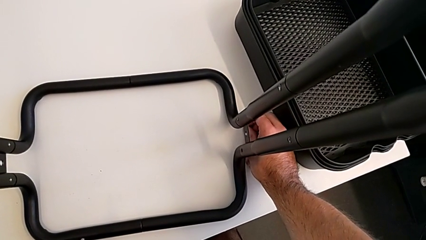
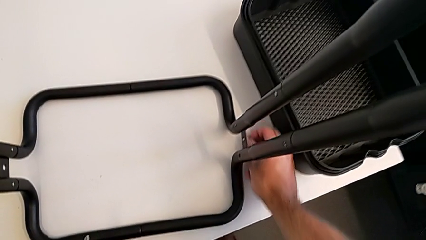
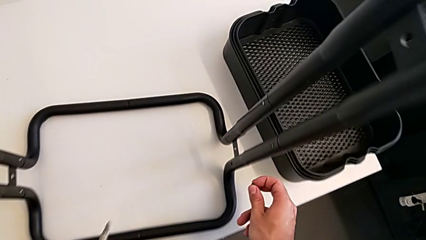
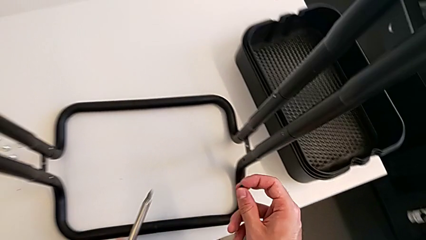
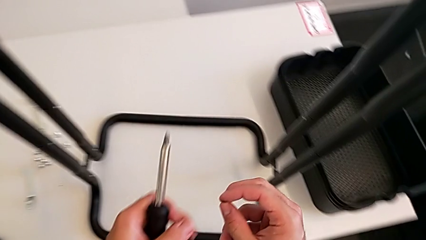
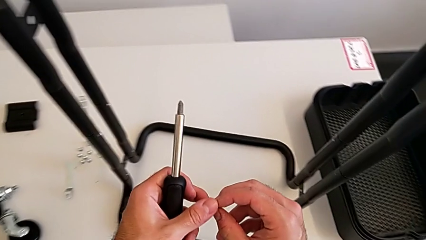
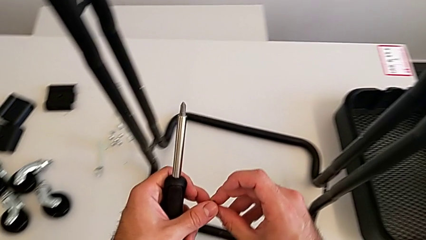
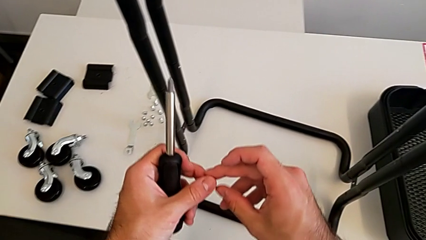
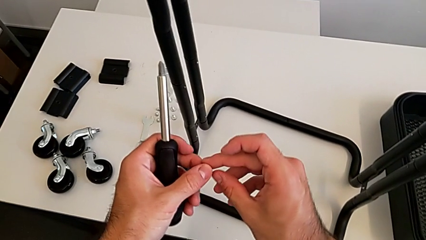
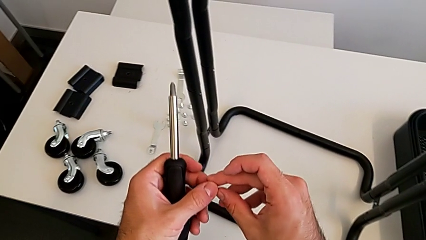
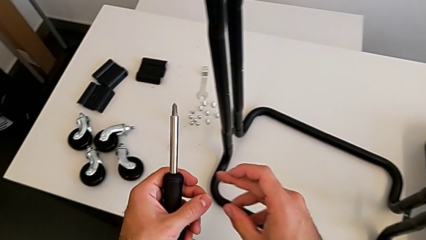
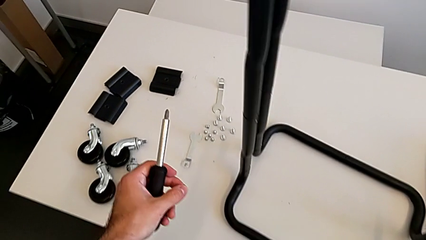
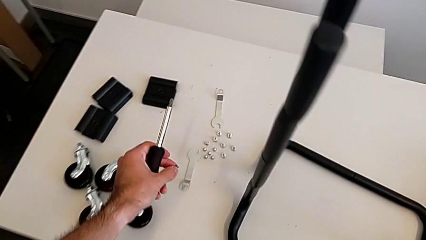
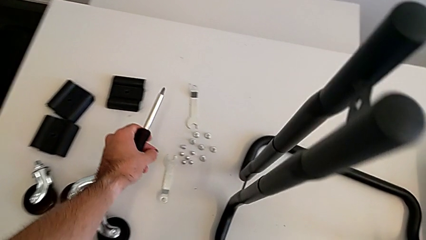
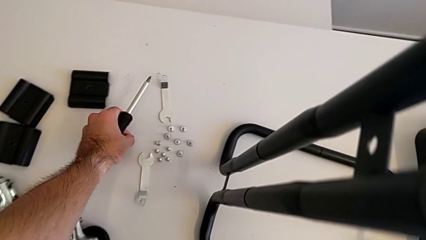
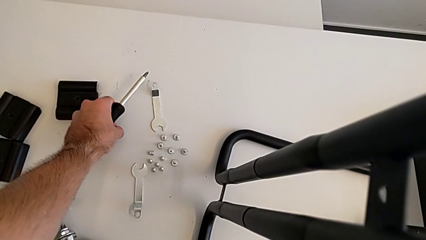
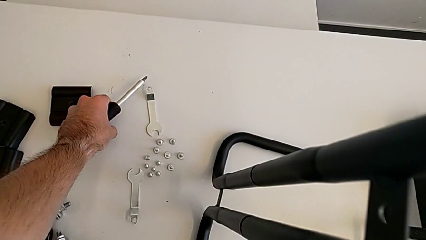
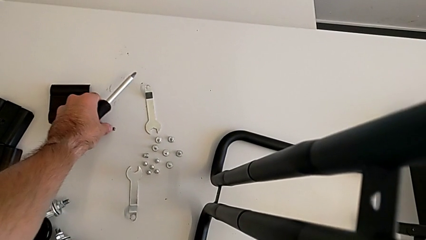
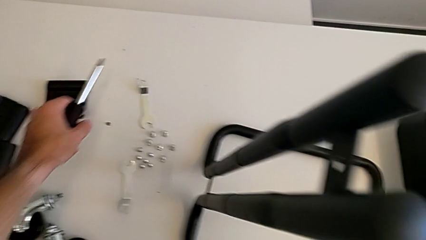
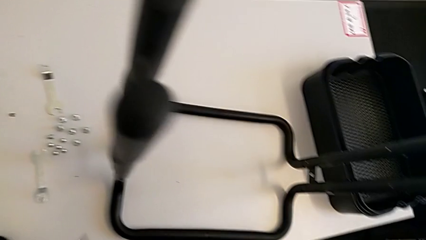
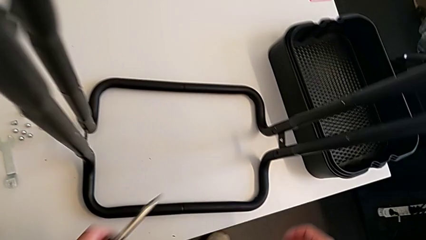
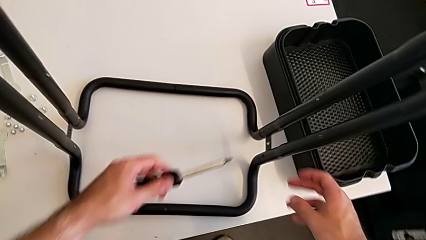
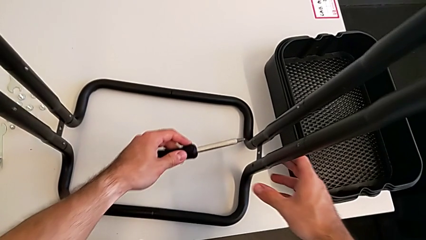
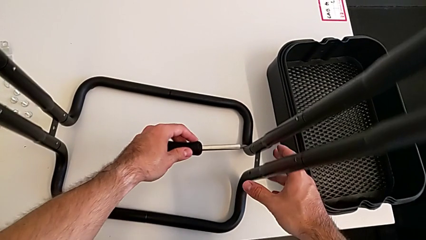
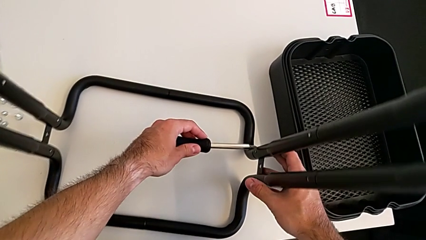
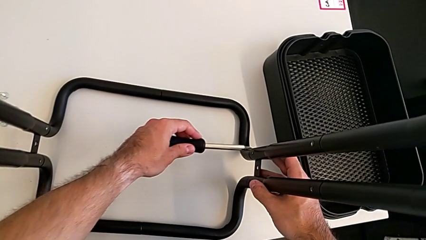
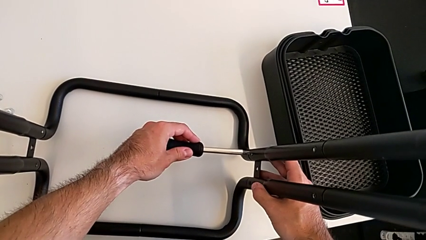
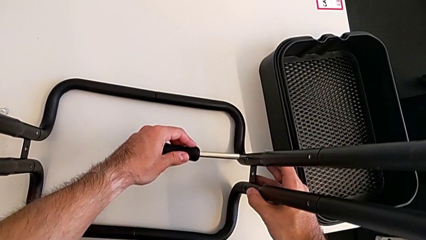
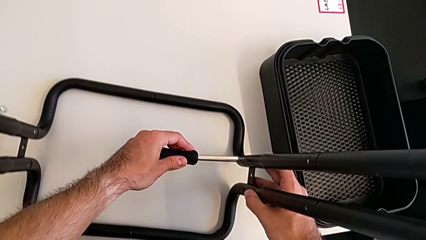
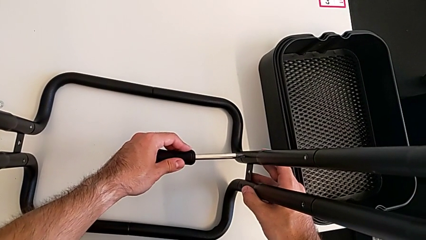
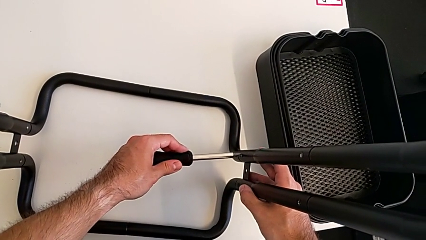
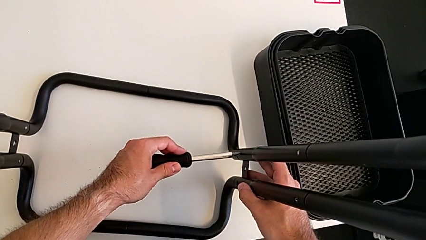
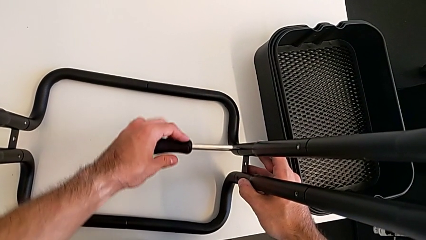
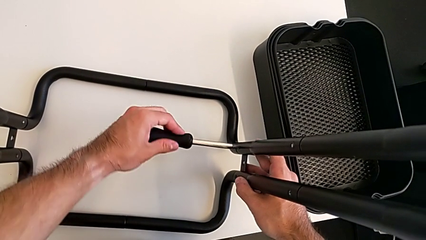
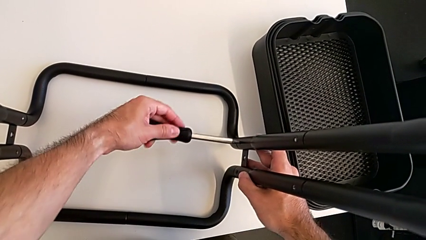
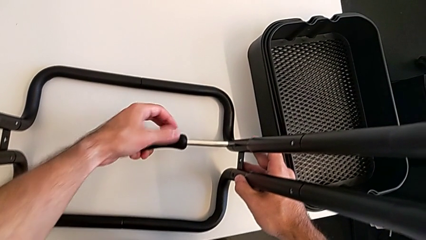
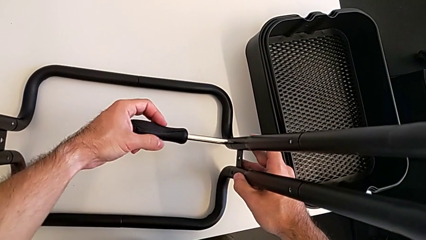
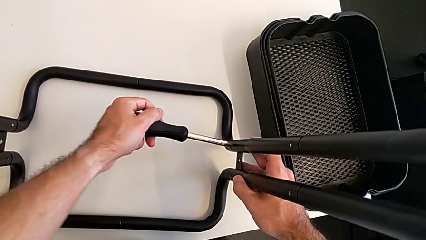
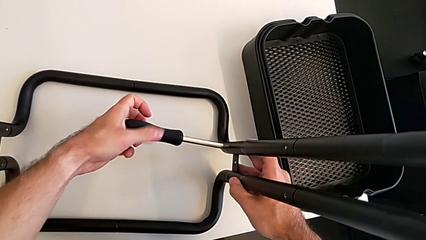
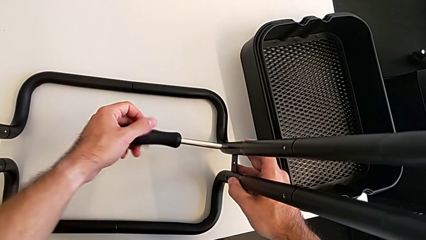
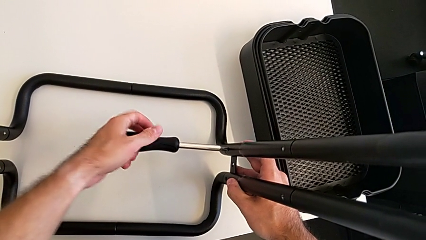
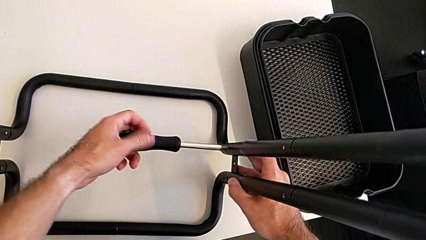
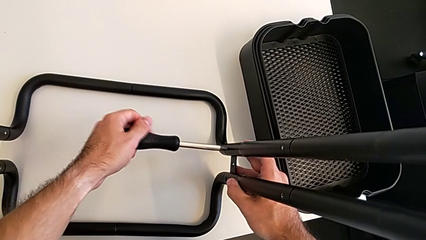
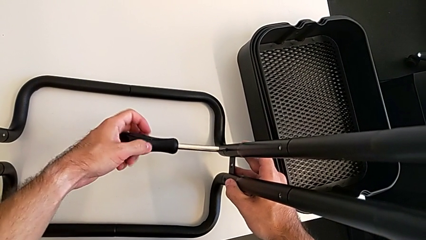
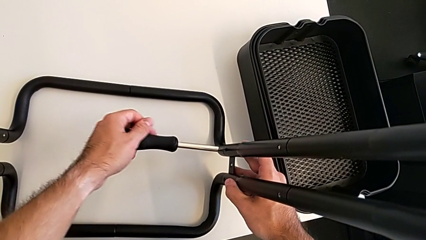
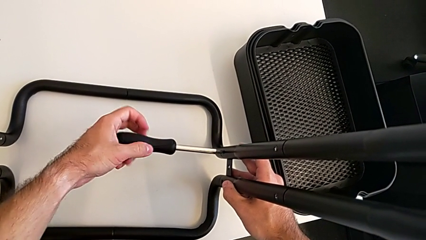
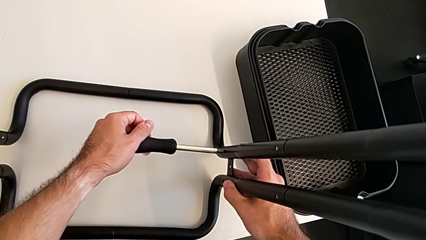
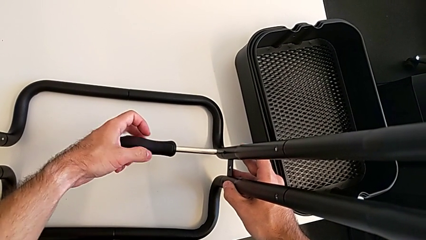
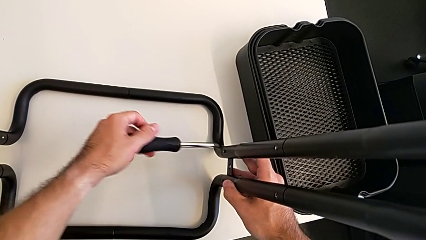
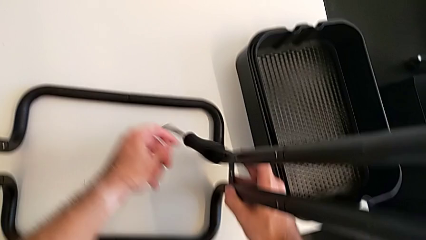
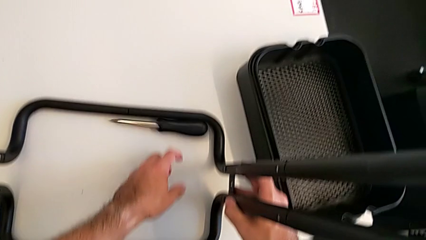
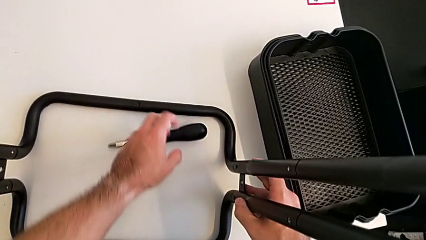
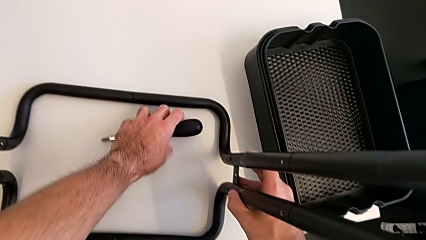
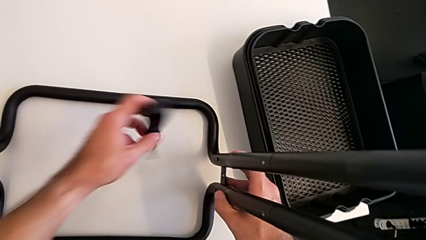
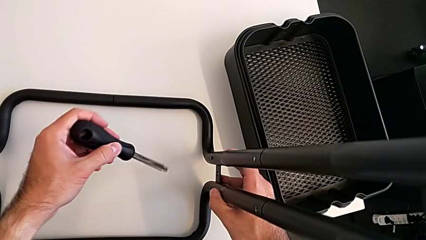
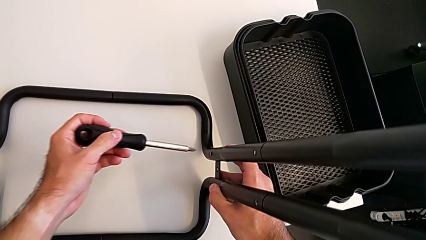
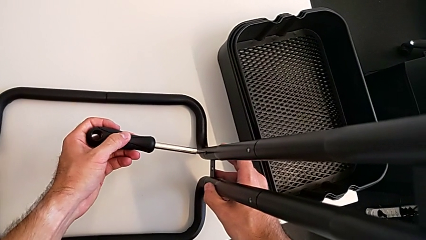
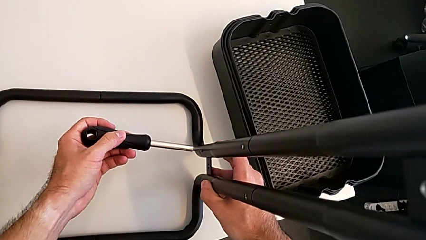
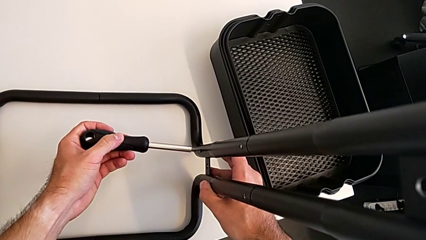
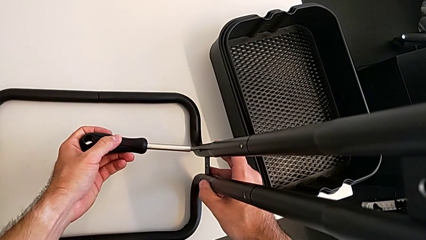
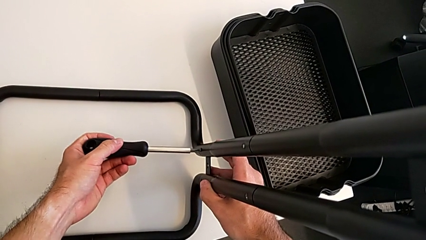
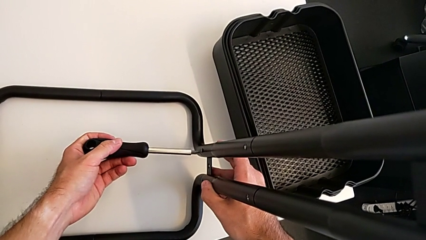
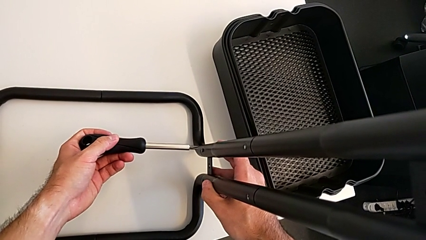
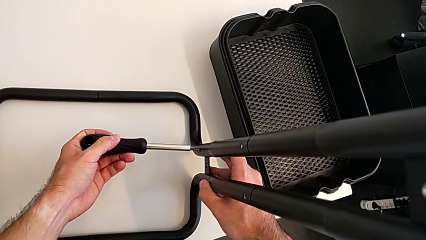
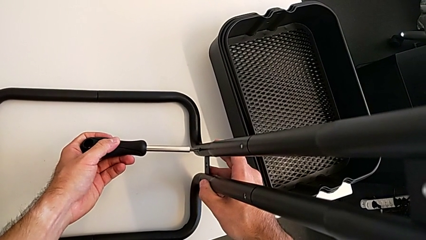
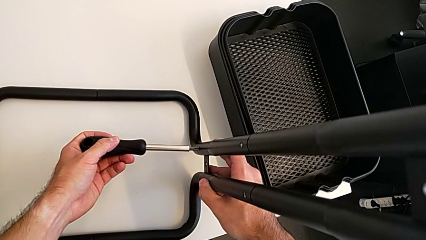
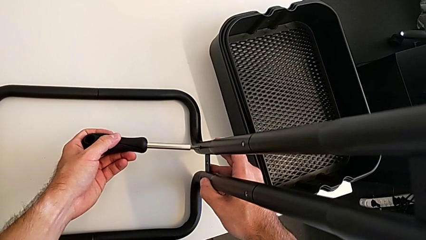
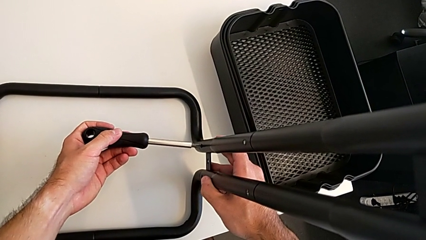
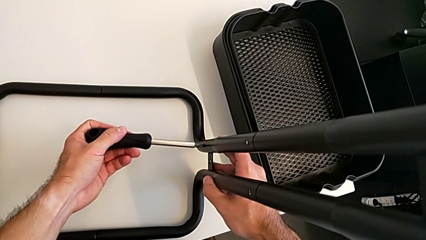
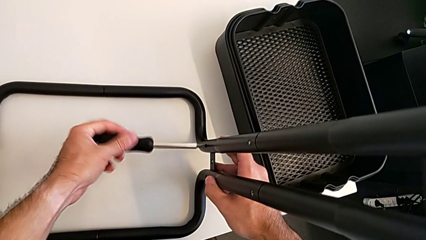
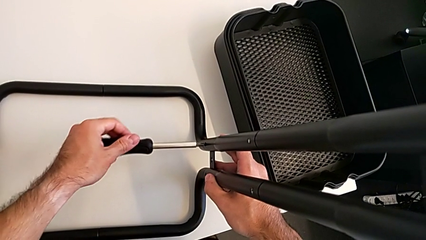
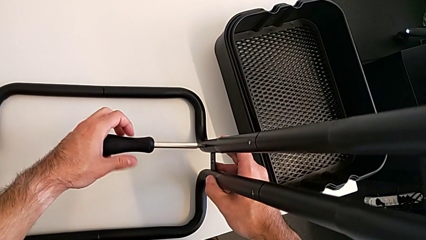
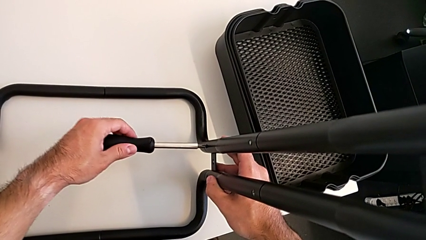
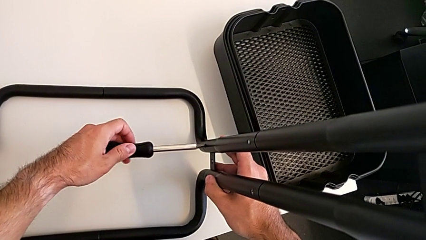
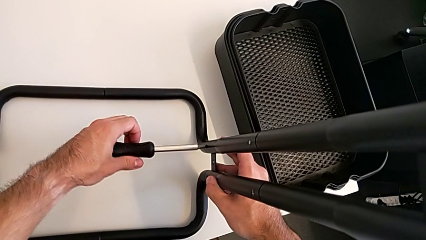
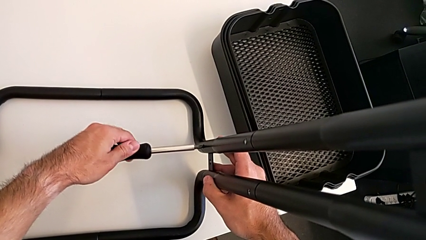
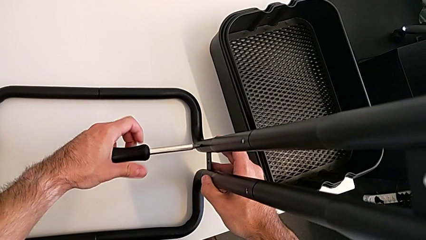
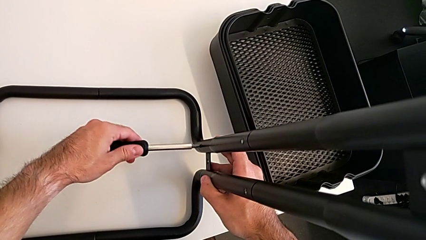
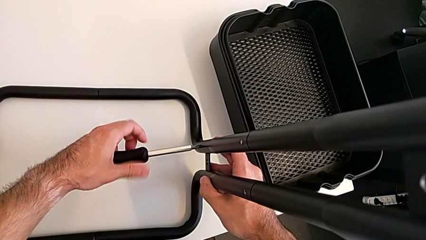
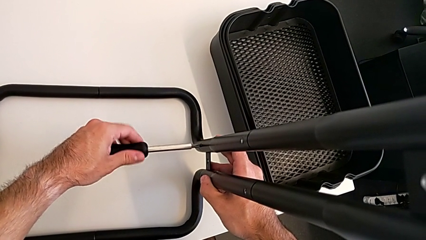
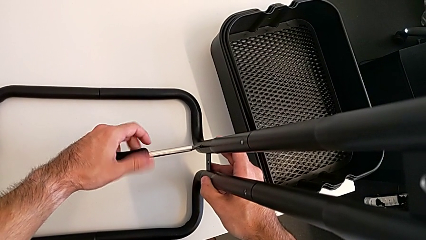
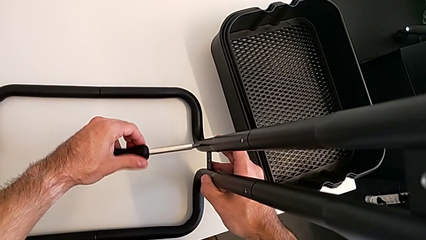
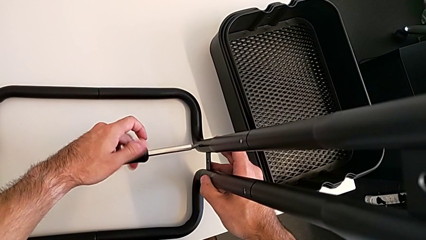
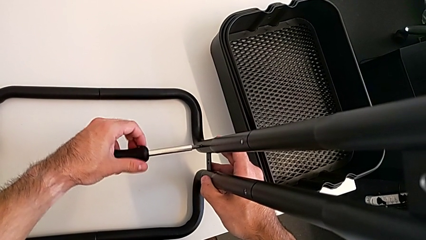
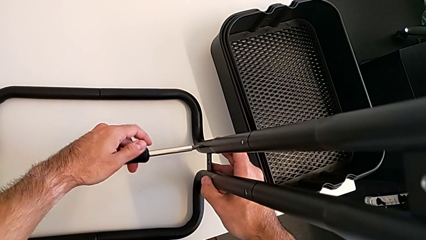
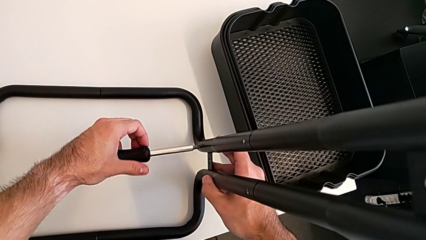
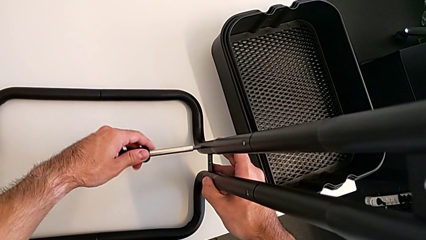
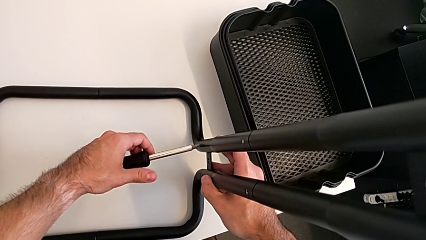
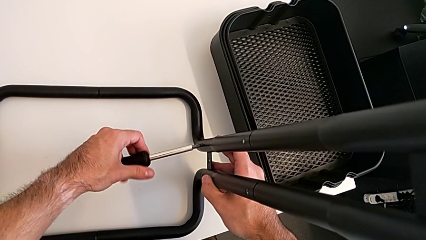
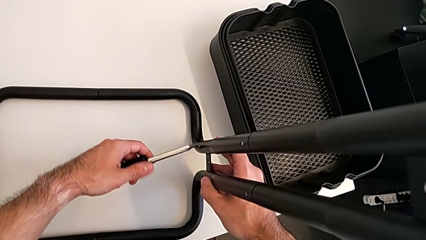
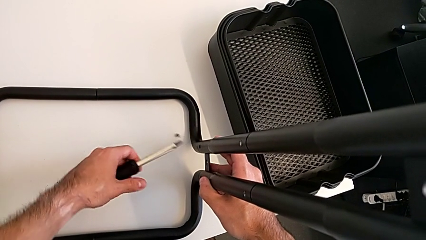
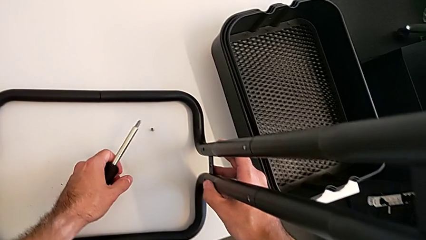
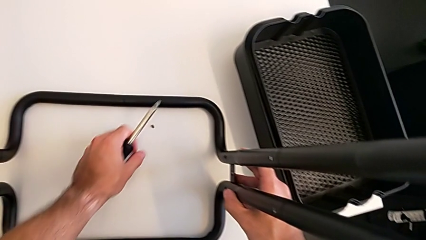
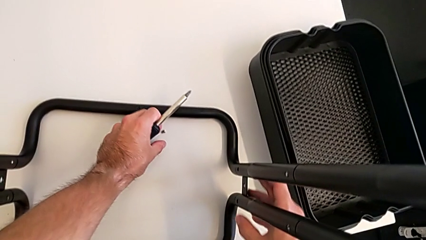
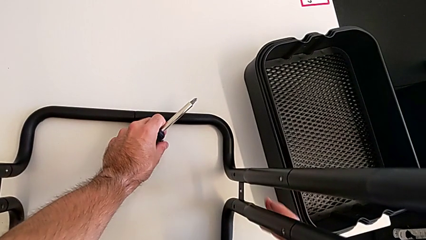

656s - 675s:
The camera wearer is disassembling the half frames. They place the screw, approach the right leg, unscrew the second screw, drop the screwdriver, grab it, unscrew the second screw and disassemble it.
